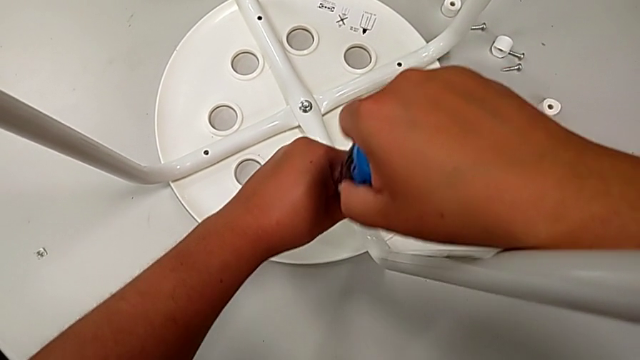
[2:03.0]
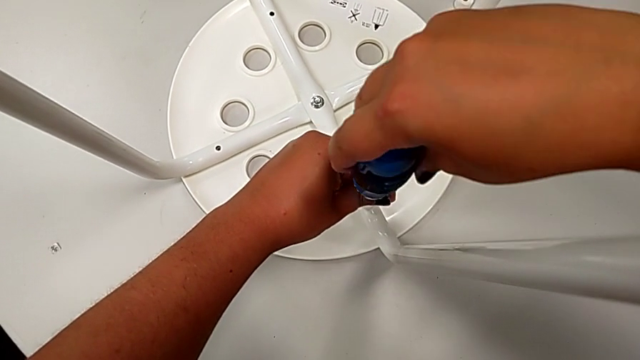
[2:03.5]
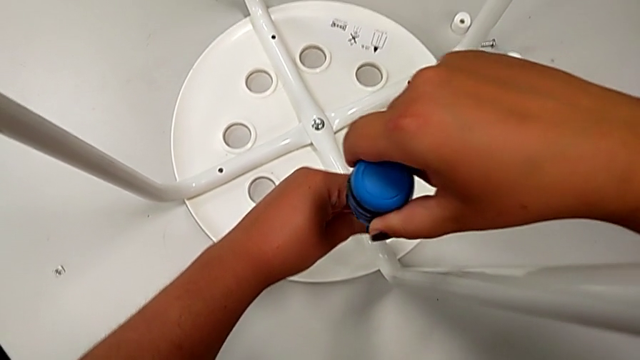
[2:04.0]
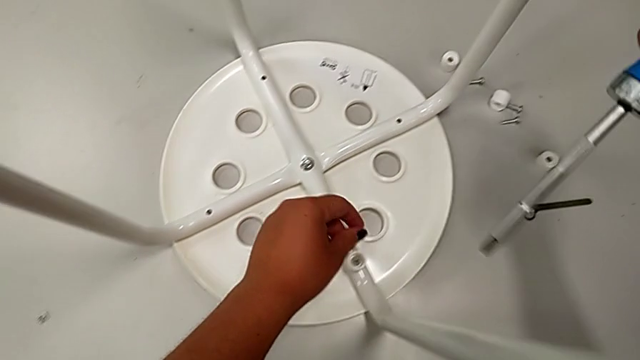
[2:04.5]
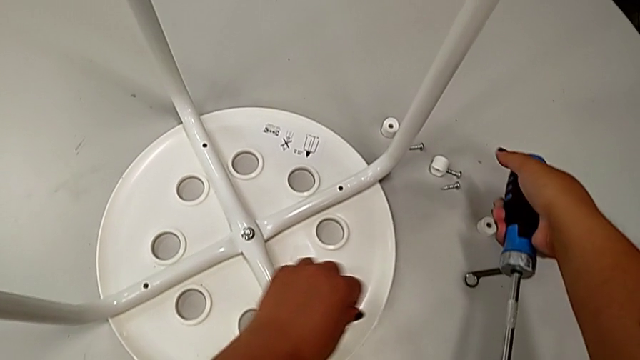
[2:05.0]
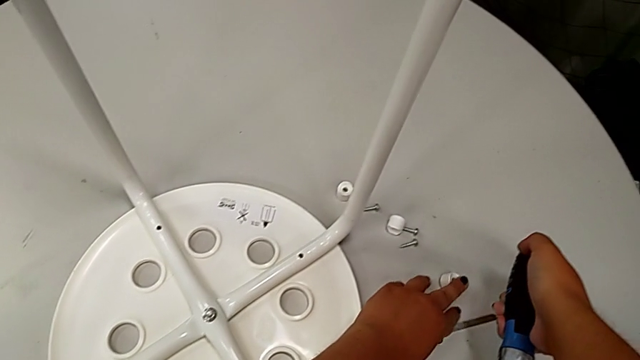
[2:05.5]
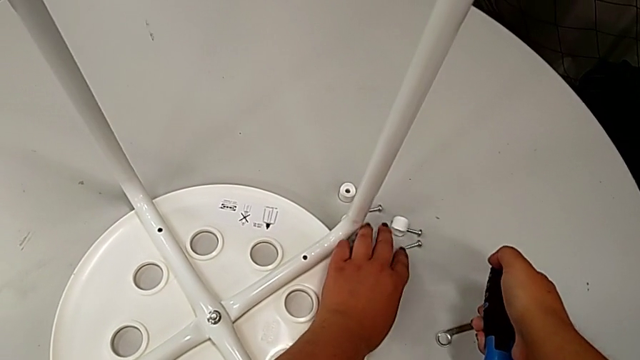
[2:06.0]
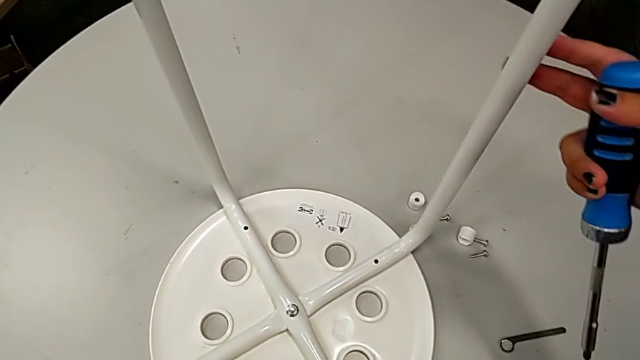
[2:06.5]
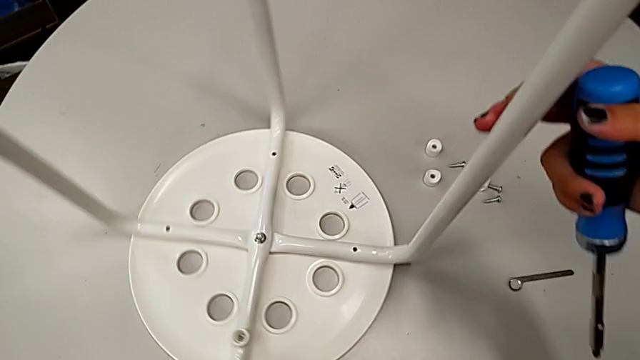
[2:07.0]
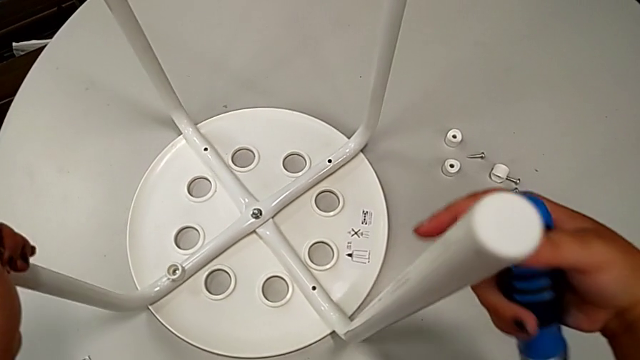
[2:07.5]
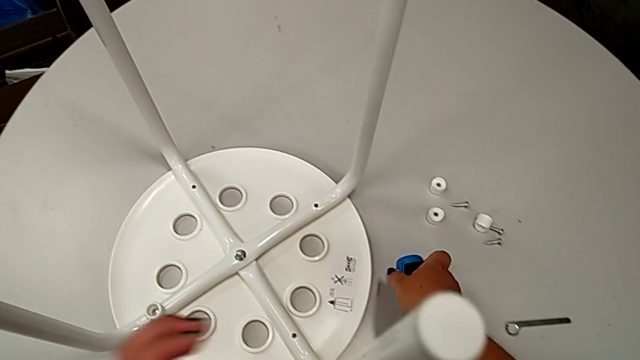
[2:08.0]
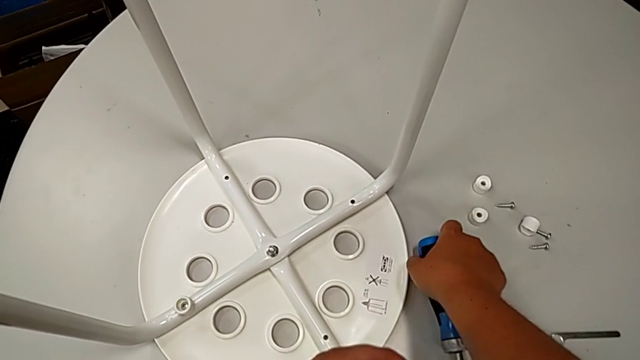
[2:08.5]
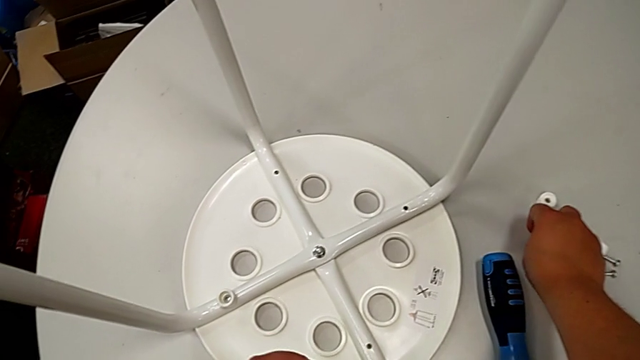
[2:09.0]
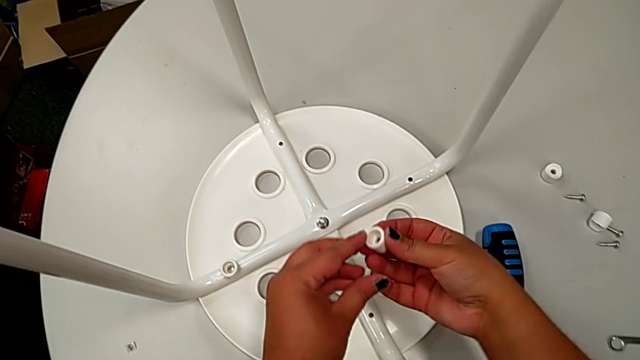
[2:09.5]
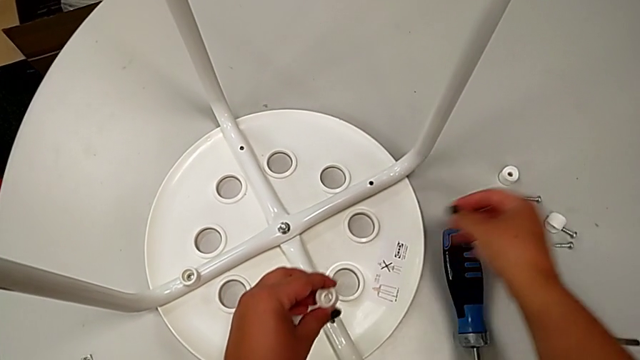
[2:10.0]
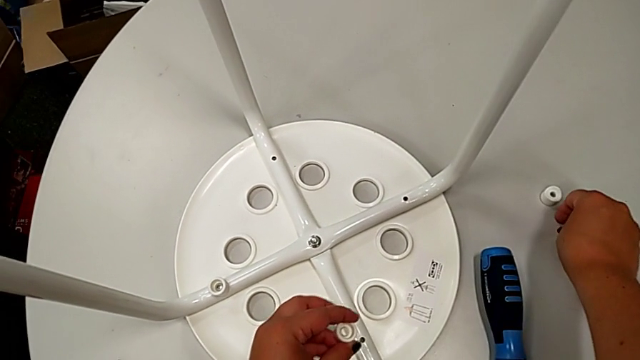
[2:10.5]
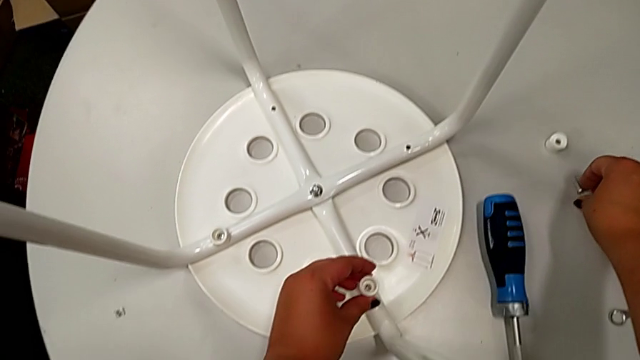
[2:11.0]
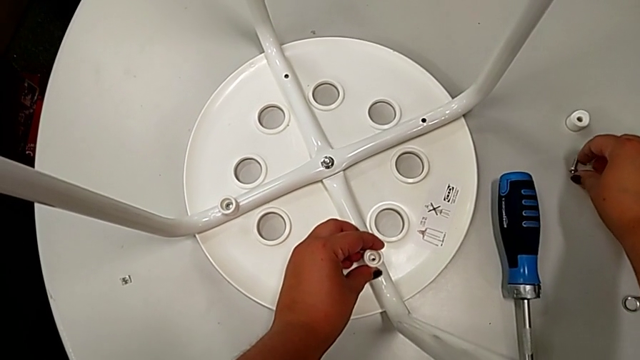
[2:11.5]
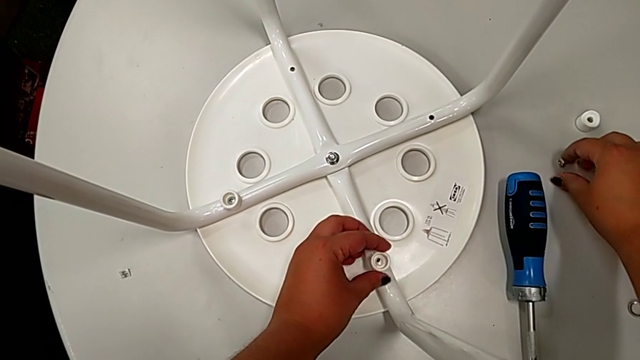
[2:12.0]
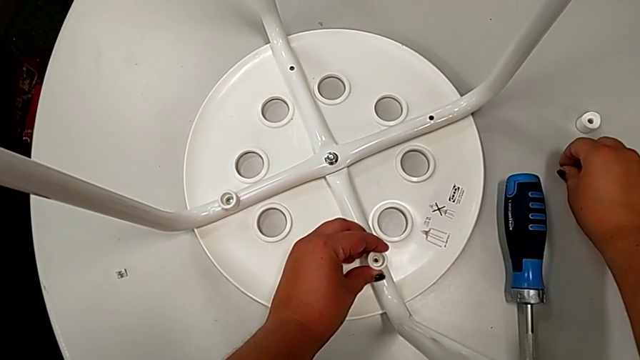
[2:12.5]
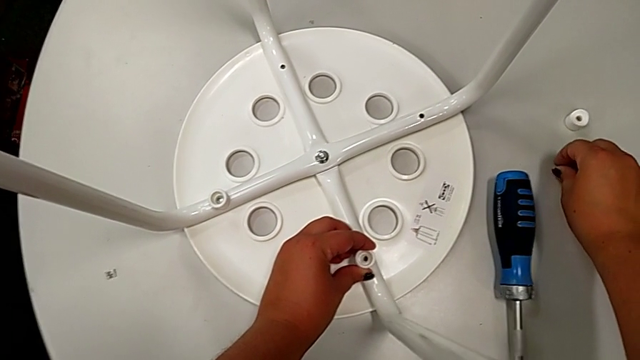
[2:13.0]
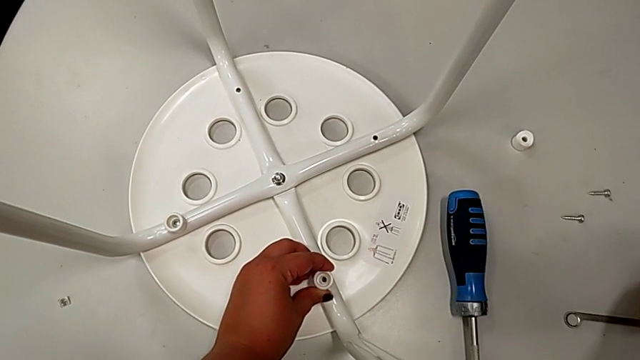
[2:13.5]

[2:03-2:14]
The camera wearer is screwing the leg onto the seat with a screwdriver. They withdraw the screwdriver, slide the second washer, rotate the stool, place the screwdriver, grab the second washer, grab the second screw and grab the washer.

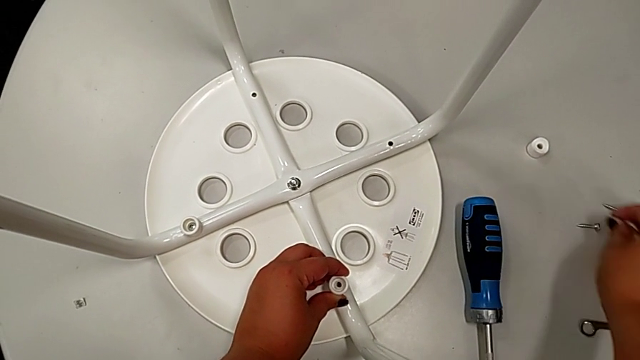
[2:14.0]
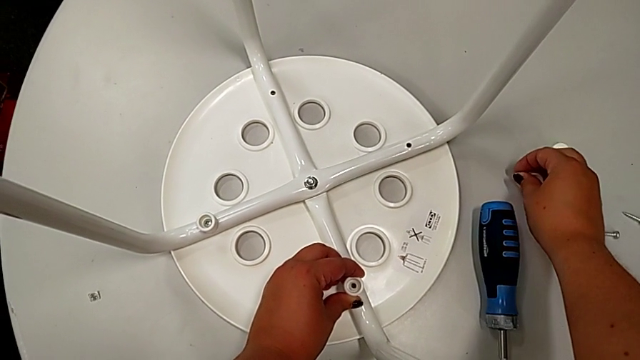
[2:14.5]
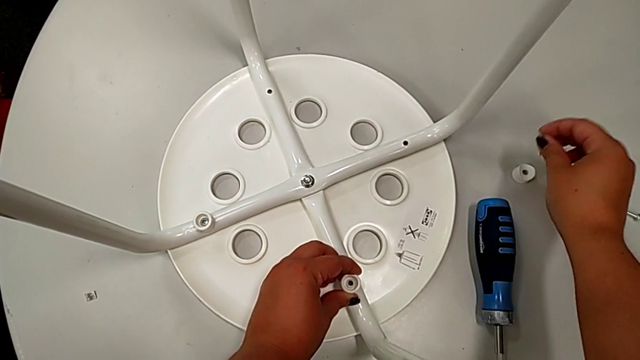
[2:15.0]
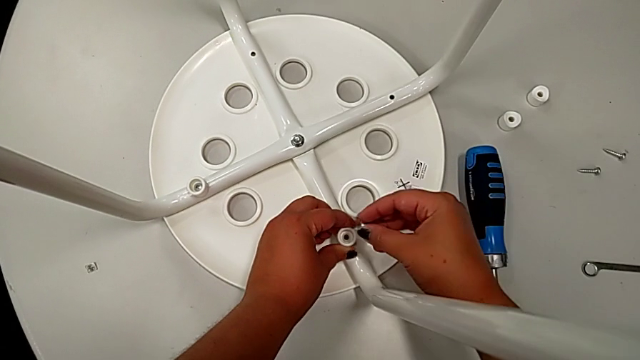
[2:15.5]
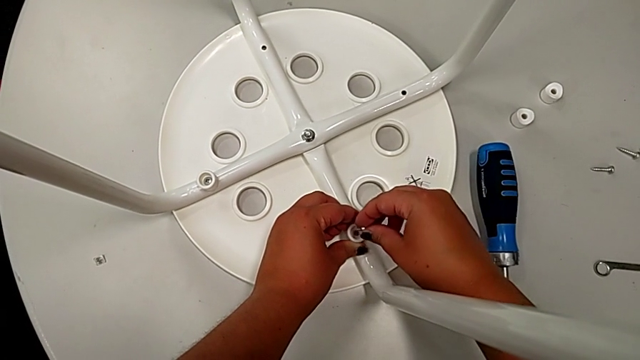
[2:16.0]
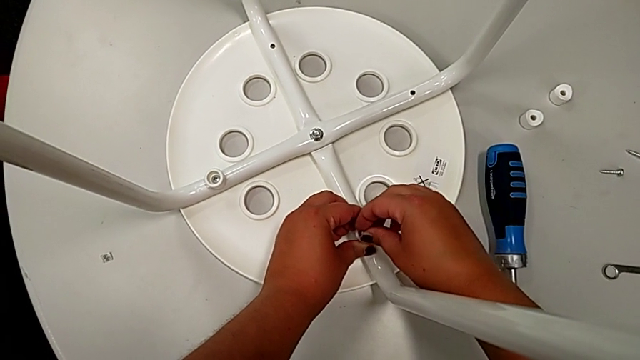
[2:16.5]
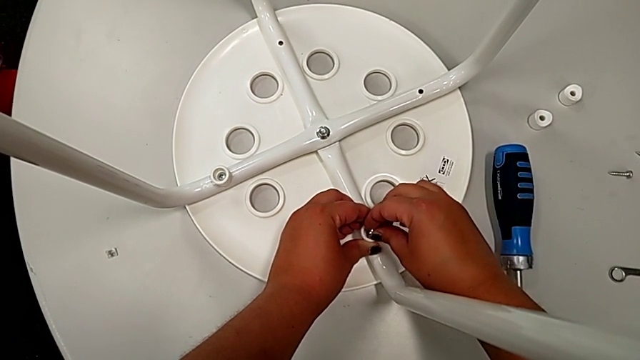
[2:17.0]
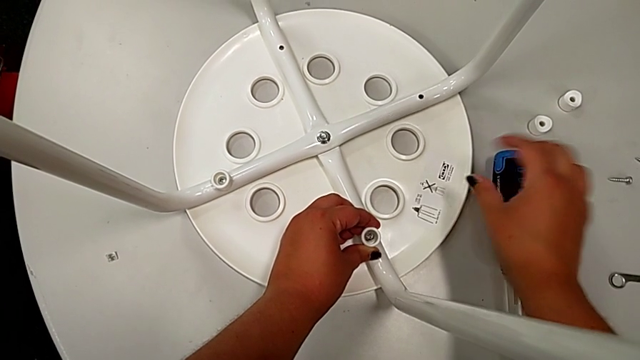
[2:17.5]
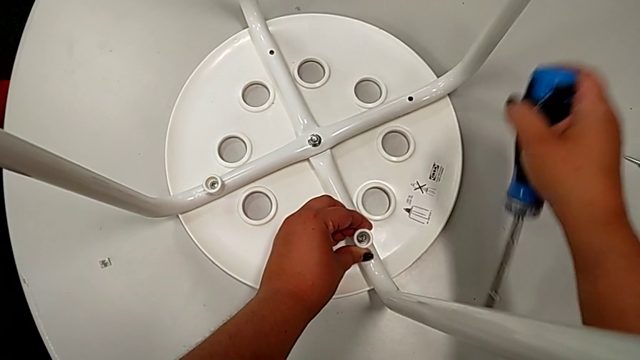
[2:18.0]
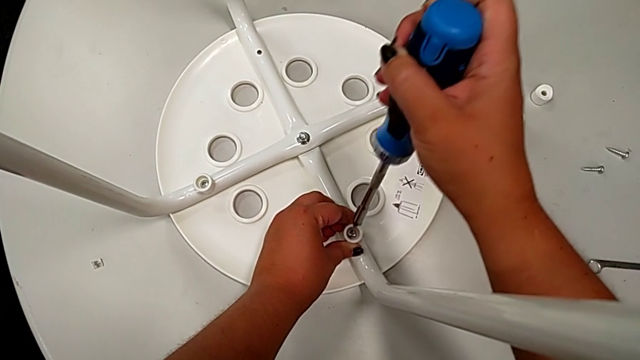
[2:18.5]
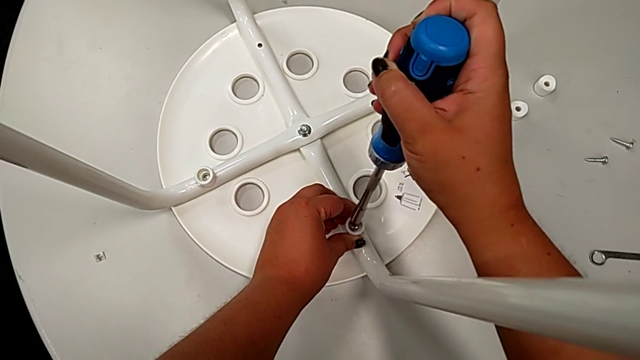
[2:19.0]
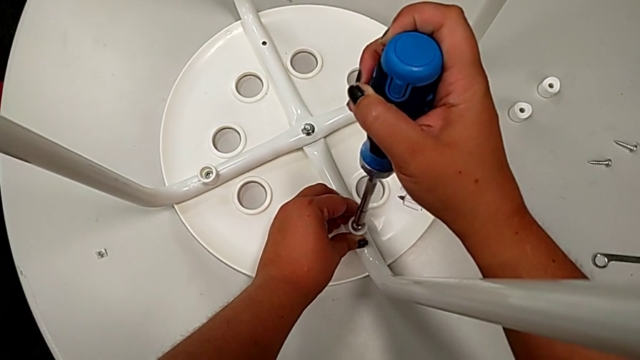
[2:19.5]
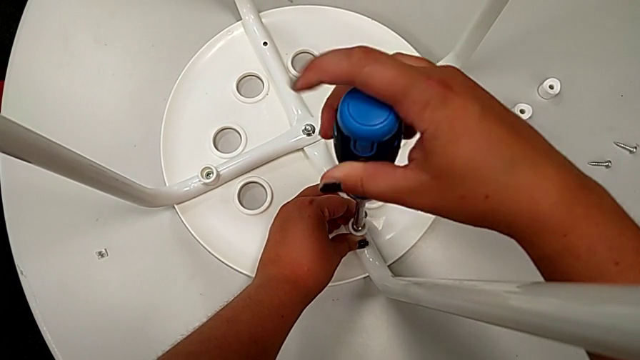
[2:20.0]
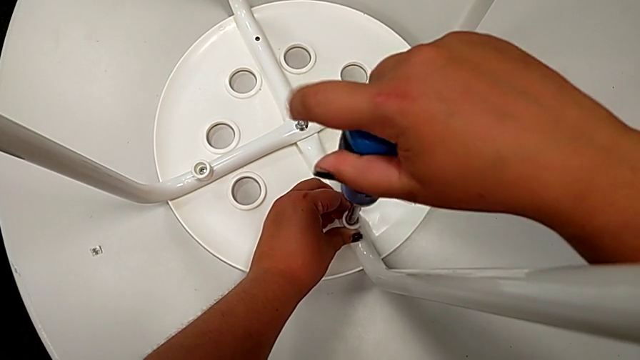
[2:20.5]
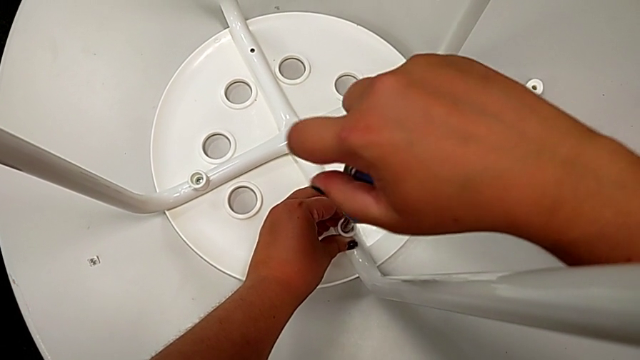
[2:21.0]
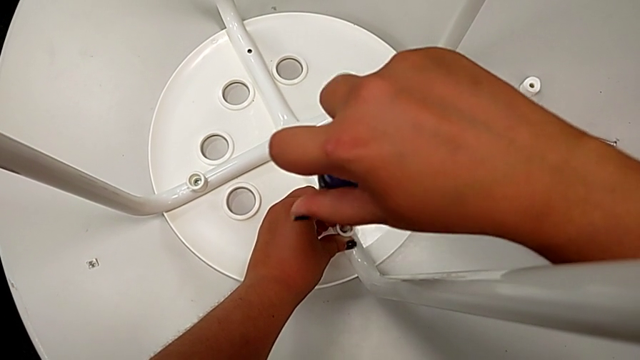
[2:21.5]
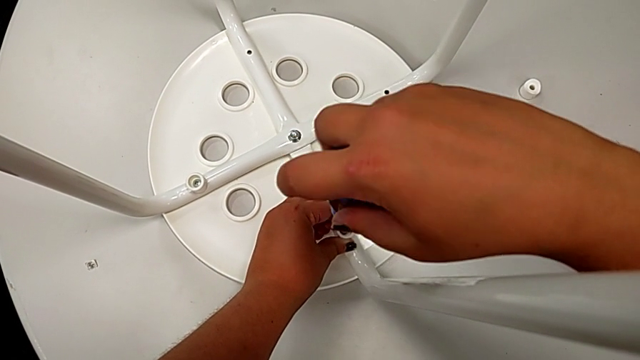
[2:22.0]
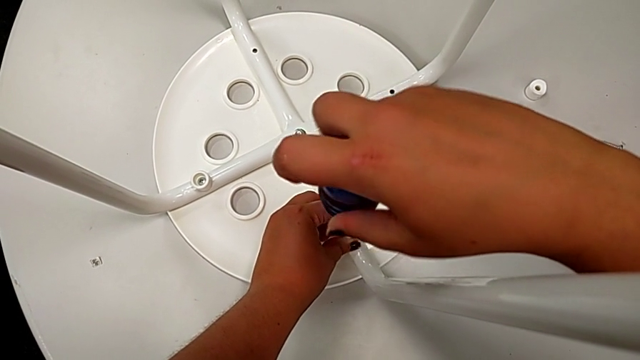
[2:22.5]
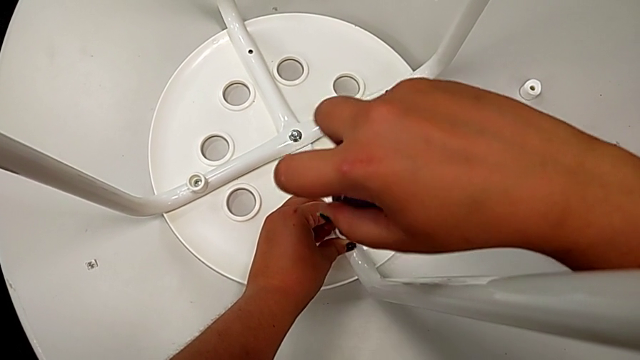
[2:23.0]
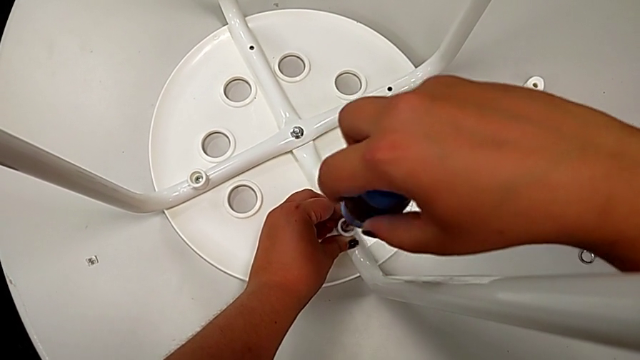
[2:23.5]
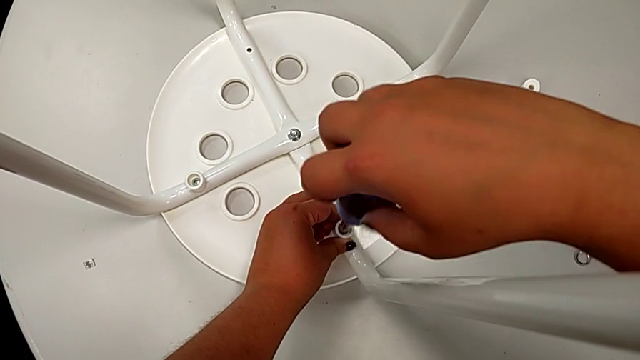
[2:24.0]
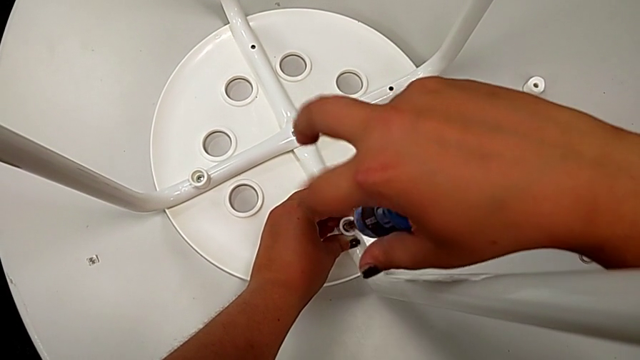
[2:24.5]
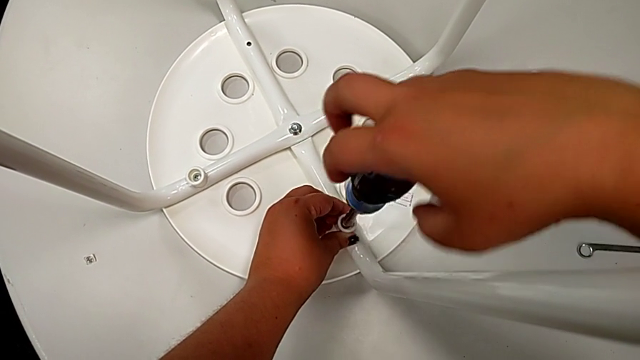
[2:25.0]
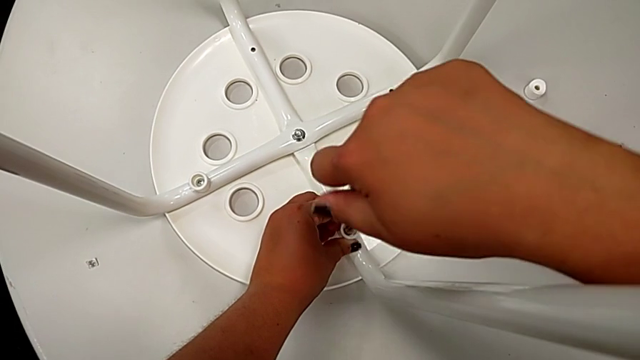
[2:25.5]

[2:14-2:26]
The camera wearer is screwing the leg onto the seat with a screwdriver. They place the washer, insert the second screw, grab the screwdriver, insert it and begin to screw the screw.
